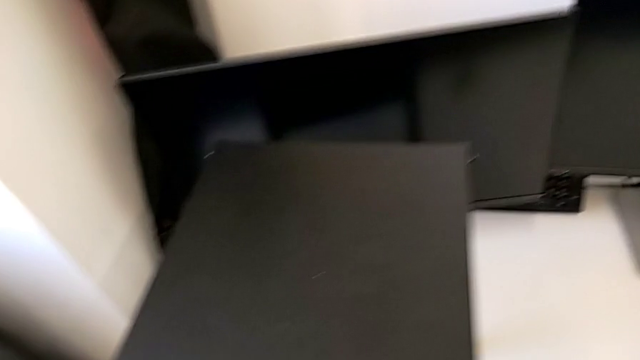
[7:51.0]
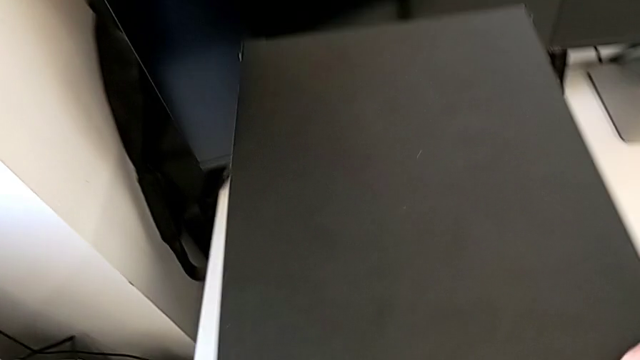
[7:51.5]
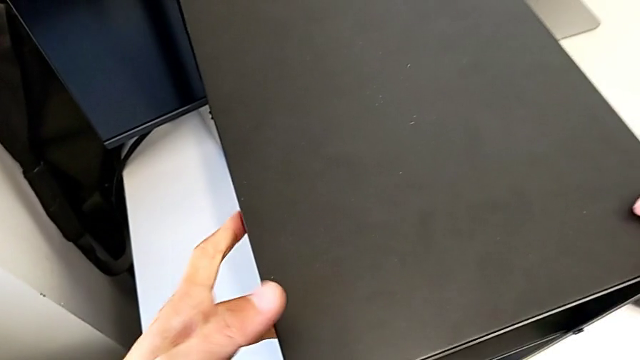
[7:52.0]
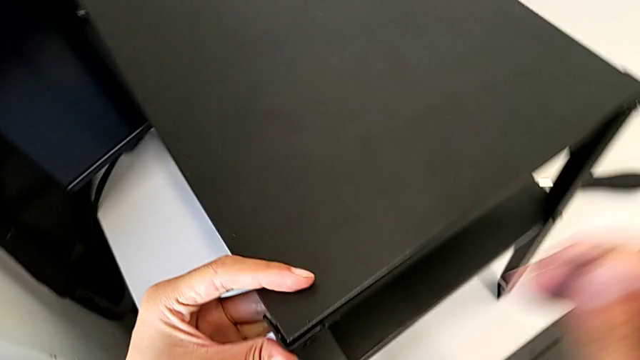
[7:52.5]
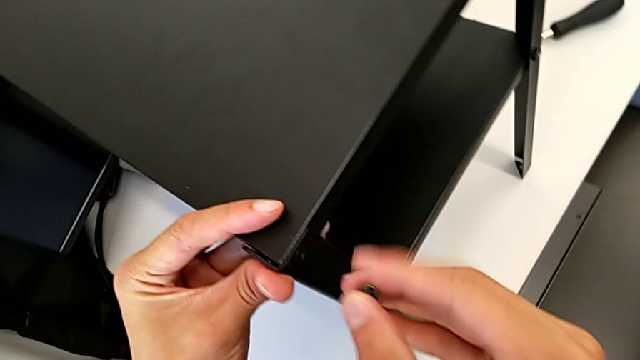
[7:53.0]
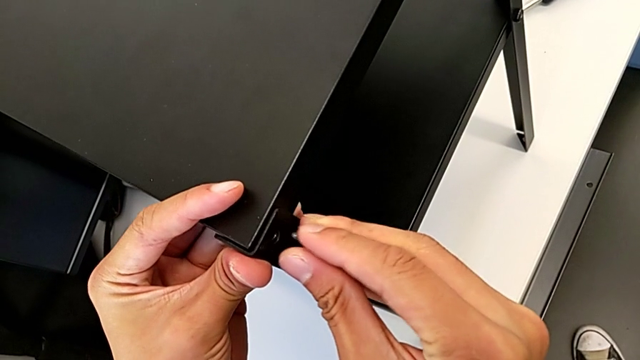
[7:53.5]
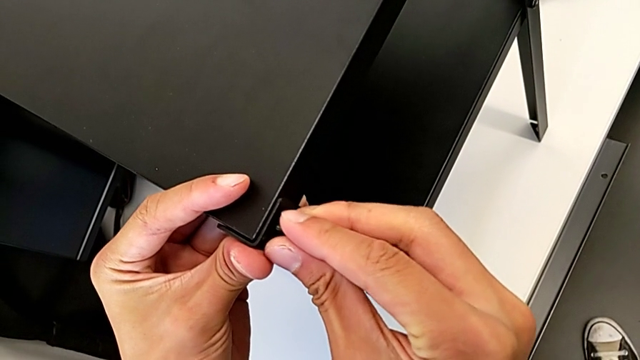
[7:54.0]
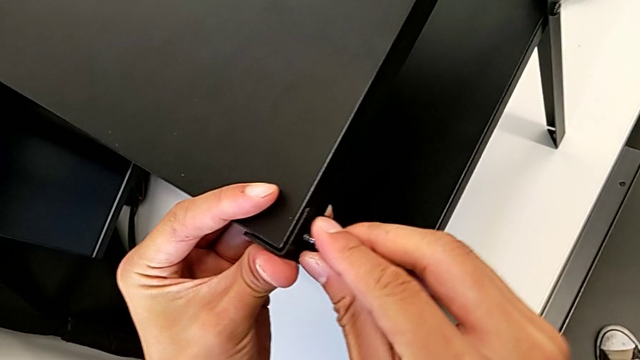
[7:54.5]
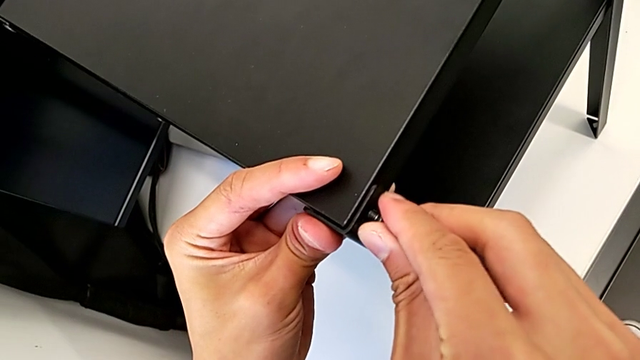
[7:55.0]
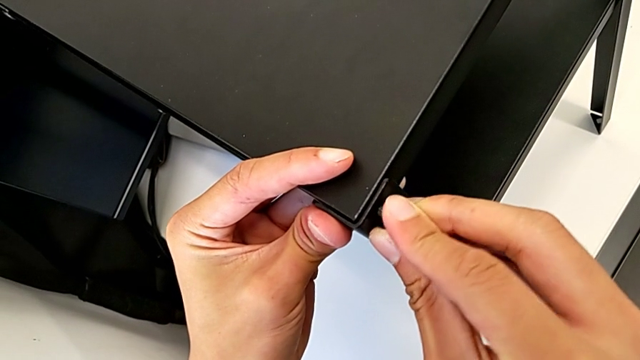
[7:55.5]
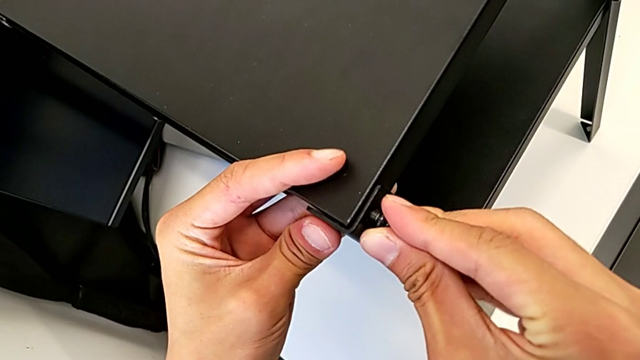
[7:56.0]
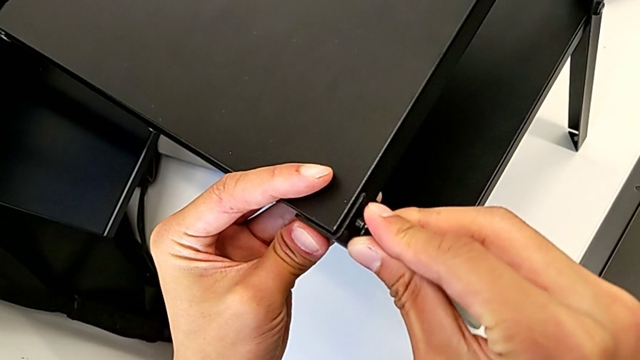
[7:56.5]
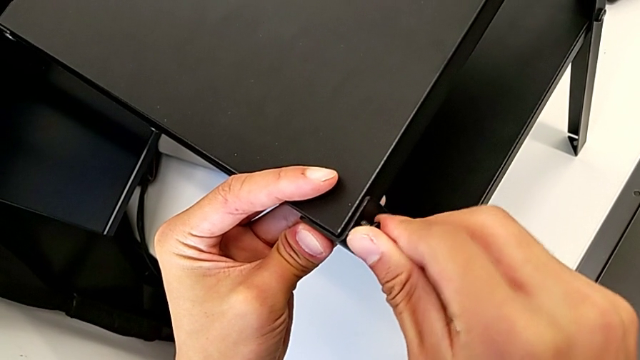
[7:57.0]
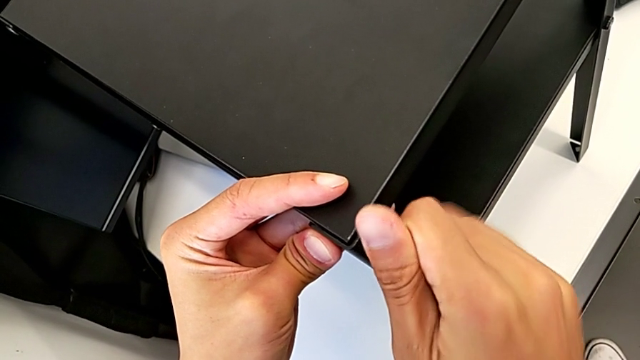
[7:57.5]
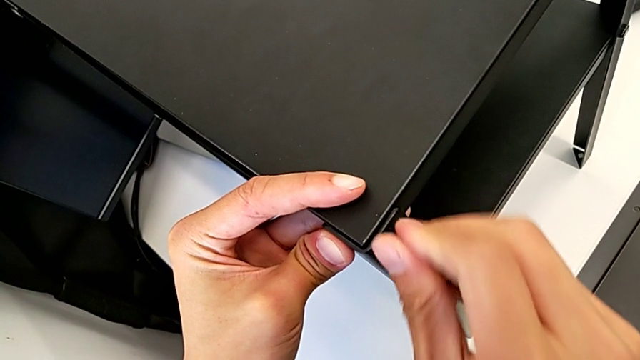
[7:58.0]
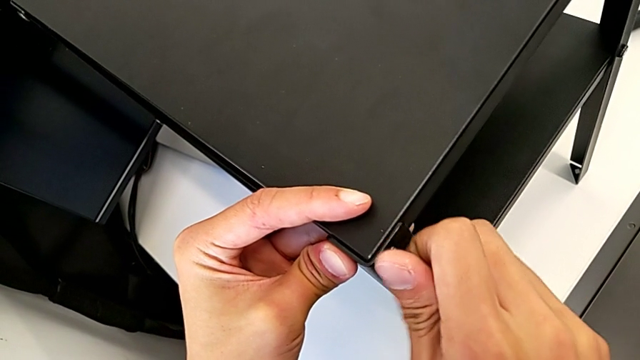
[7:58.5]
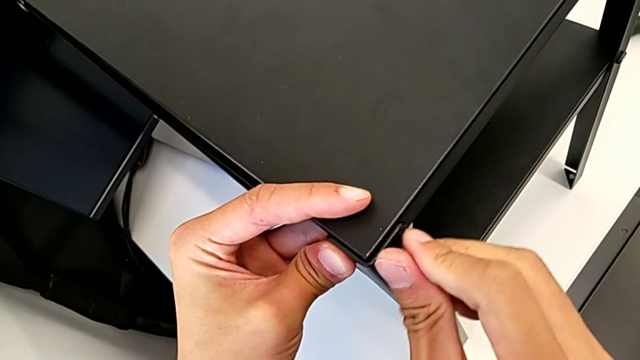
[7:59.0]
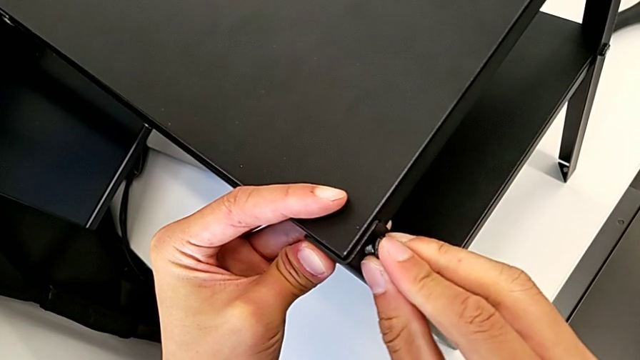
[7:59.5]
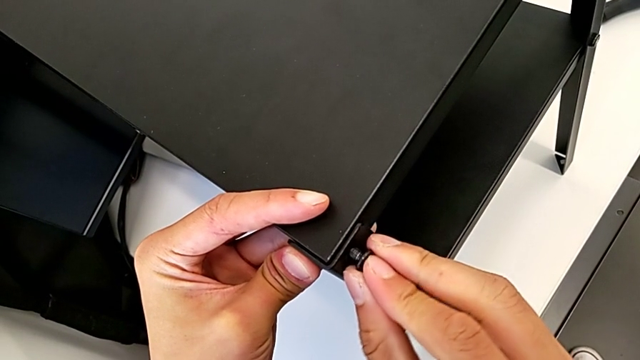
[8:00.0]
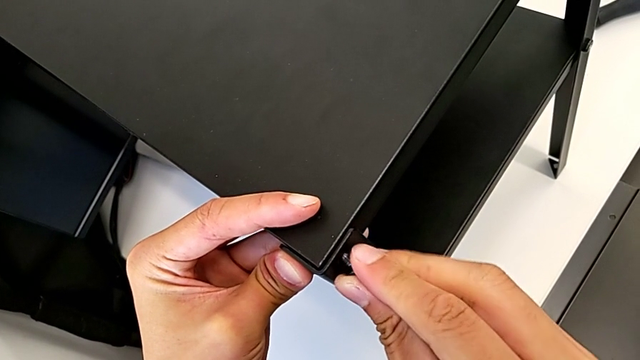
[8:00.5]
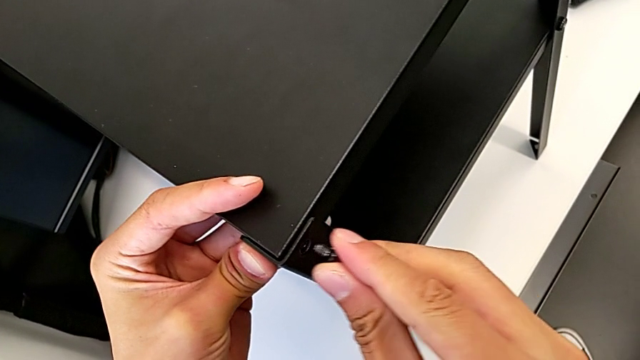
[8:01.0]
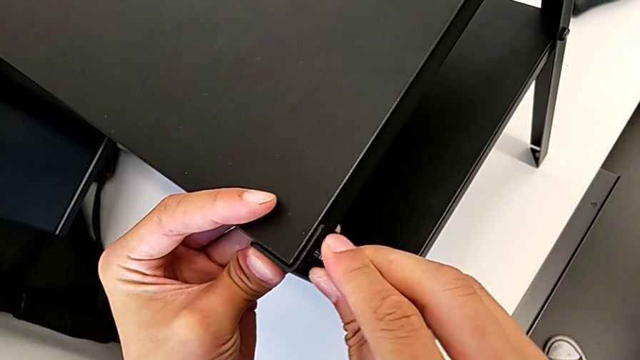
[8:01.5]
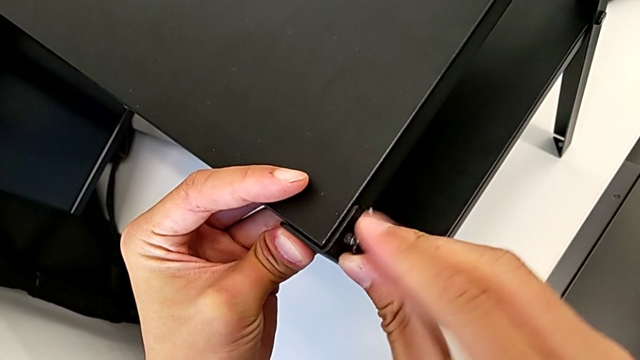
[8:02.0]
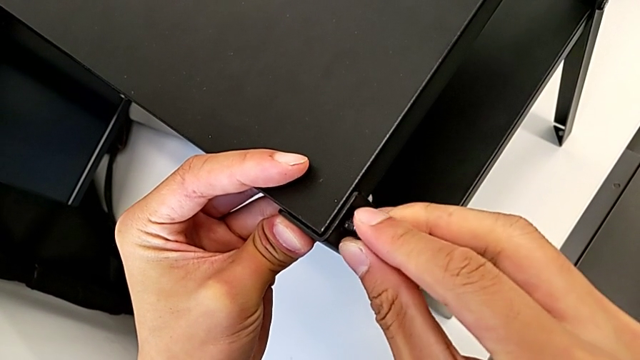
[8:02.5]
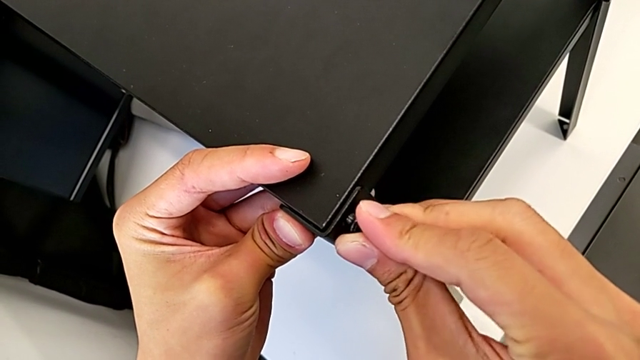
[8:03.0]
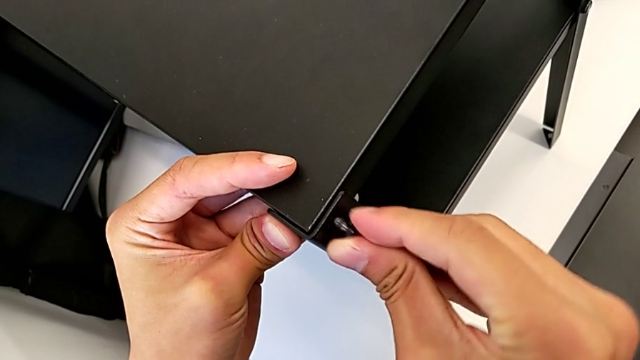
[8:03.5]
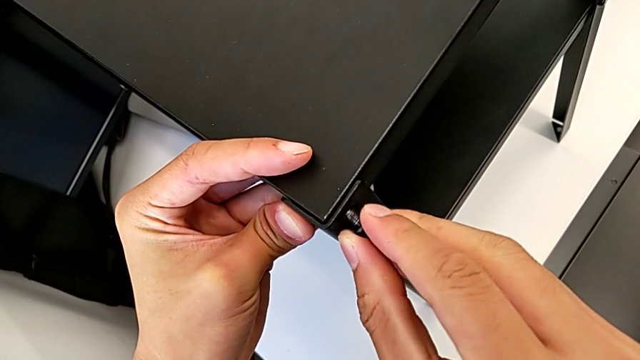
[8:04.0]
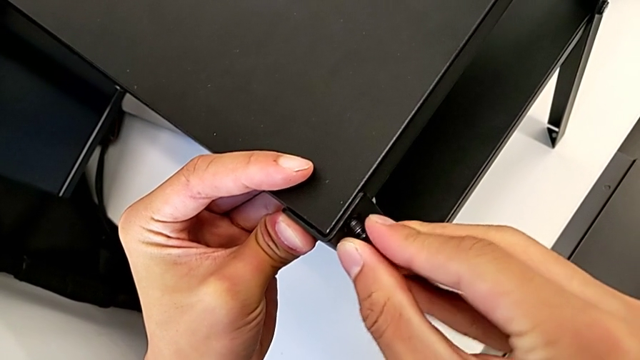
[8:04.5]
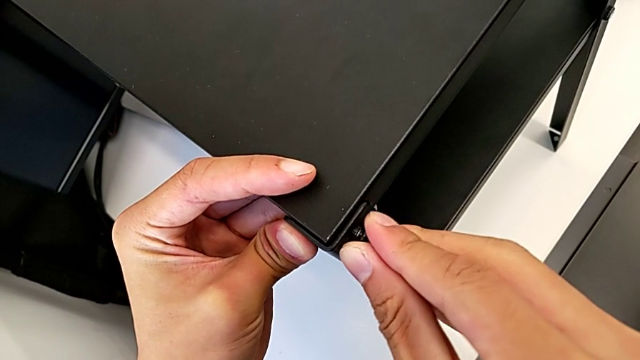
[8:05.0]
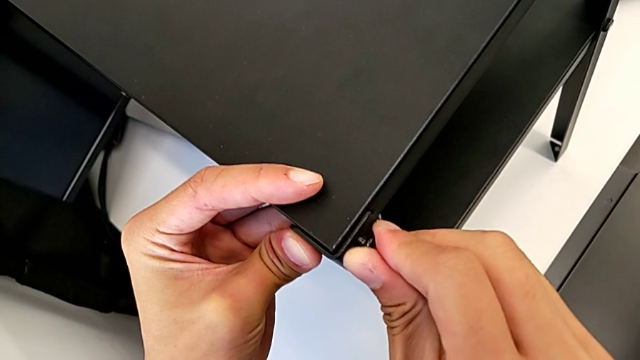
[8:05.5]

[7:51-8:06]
The camera wearer is screwing the fourth leg into the top of the table. They keep screwing the first hex socket head.

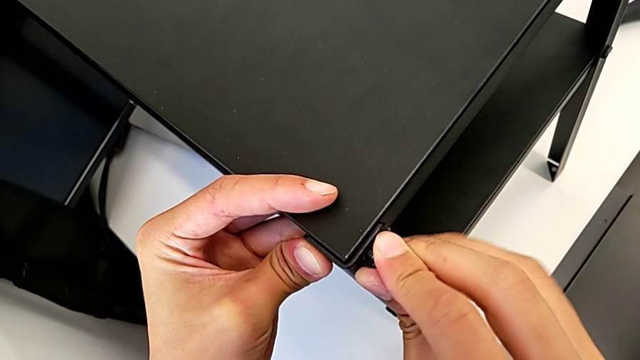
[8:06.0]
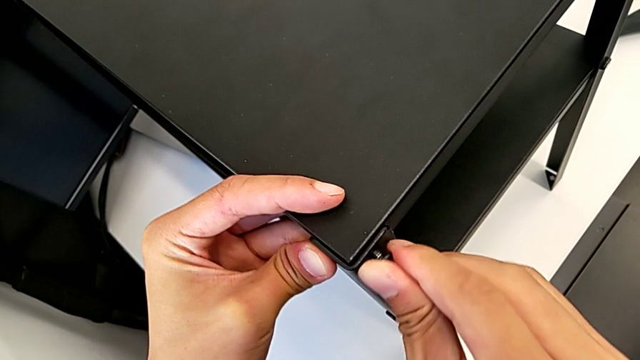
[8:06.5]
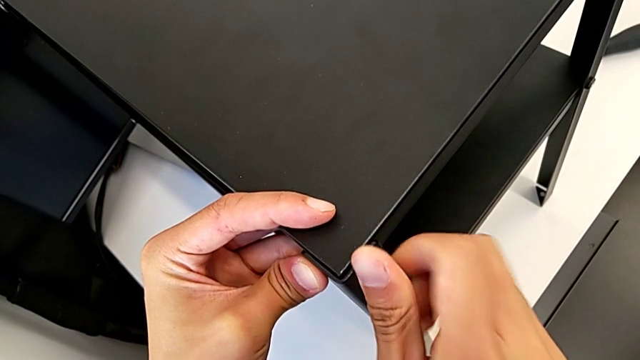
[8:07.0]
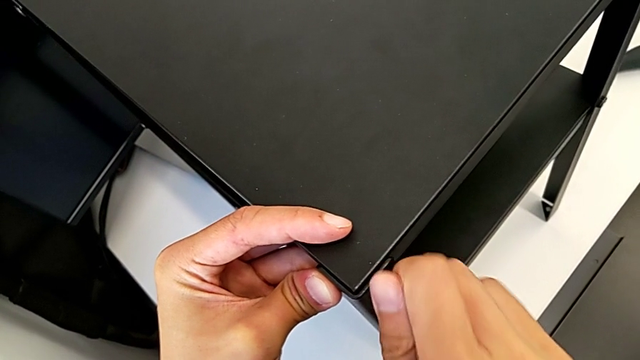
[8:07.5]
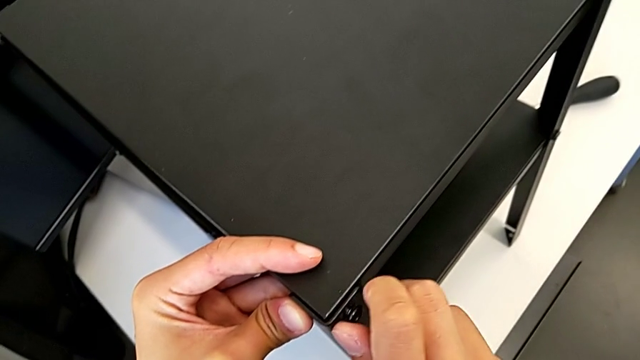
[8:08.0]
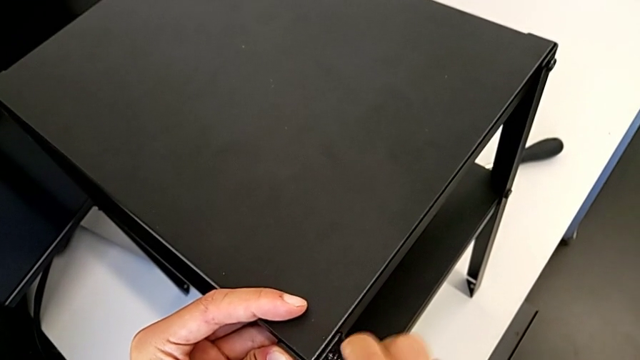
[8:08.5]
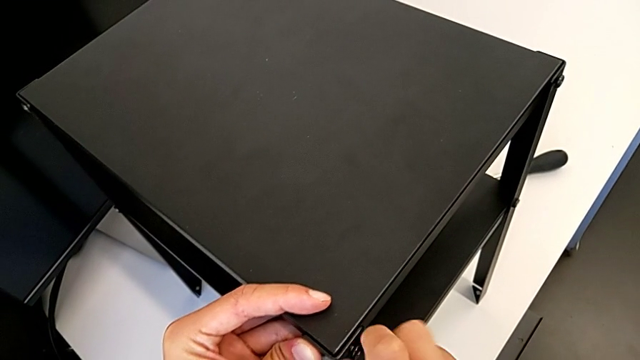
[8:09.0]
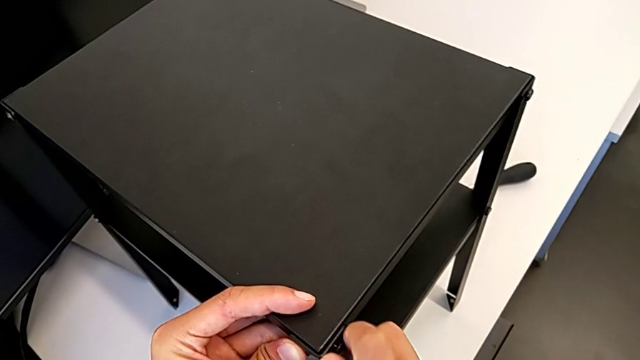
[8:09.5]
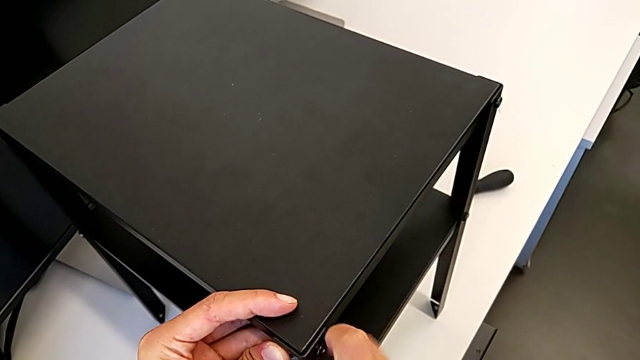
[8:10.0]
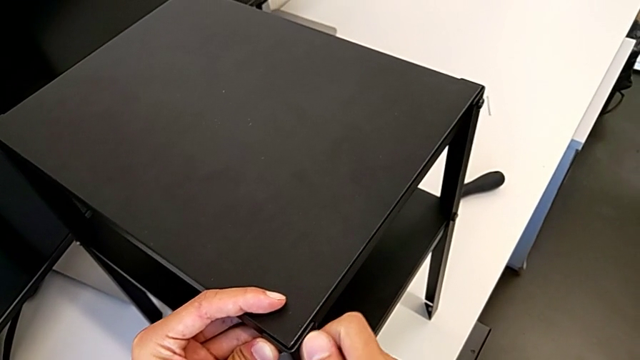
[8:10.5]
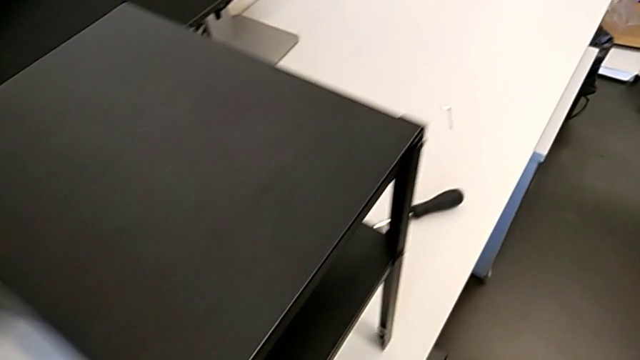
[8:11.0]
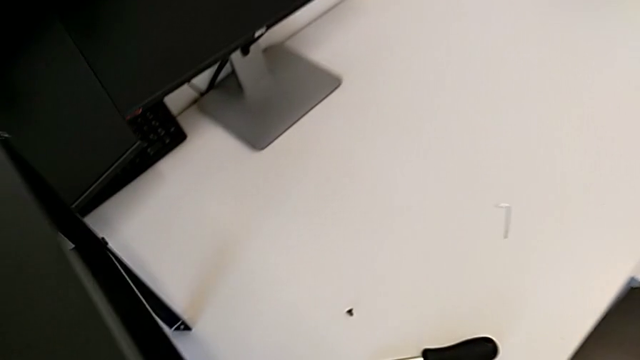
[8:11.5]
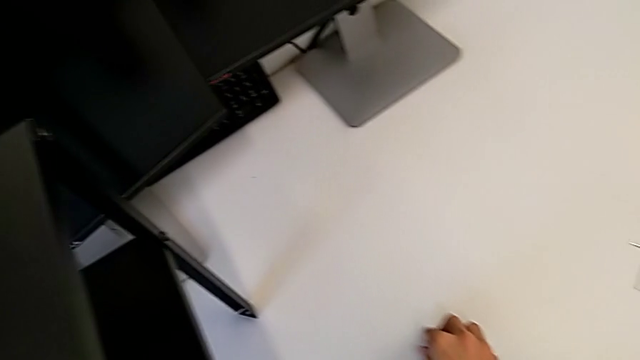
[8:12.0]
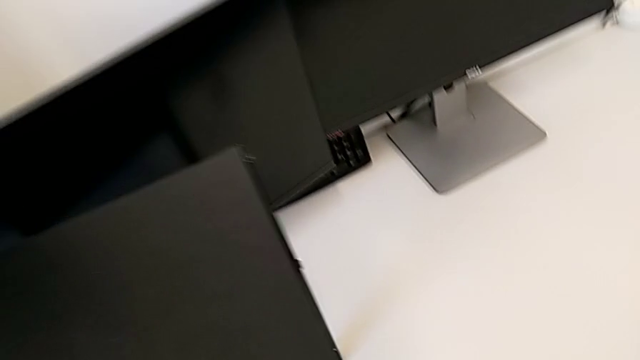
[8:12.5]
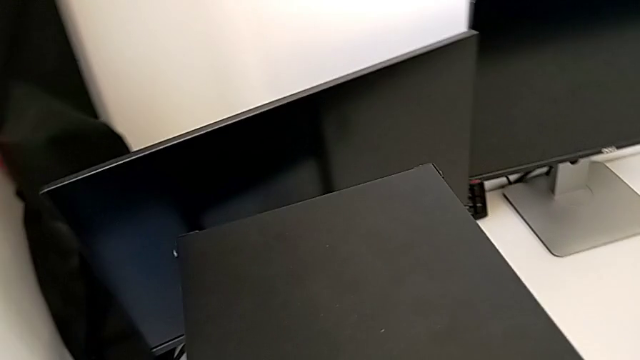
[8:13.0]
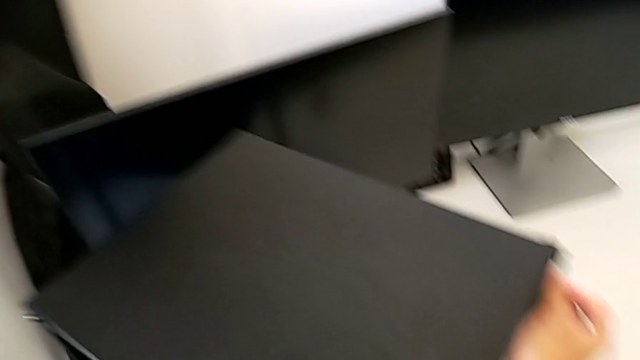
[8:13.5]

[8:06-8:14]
The camera wearer is screwing the fourth leg into the top of the table. They keep screwing the first hex socket head and begin to screw the second hex socket head.
